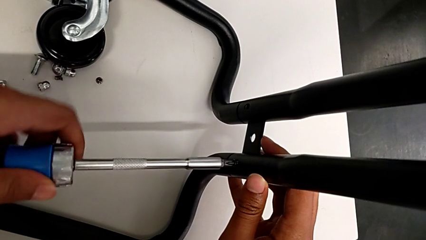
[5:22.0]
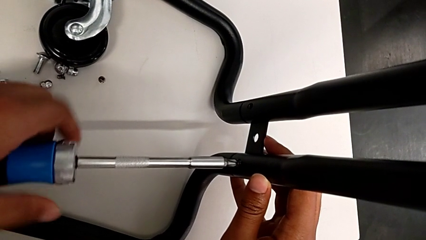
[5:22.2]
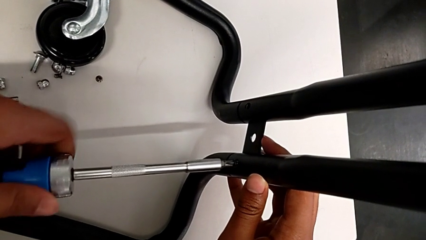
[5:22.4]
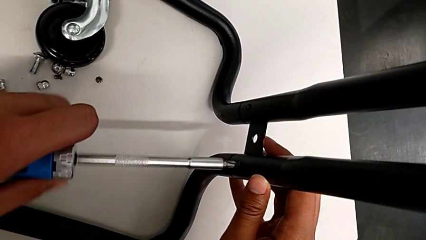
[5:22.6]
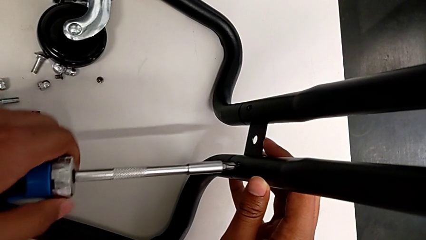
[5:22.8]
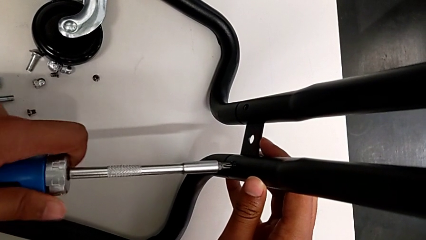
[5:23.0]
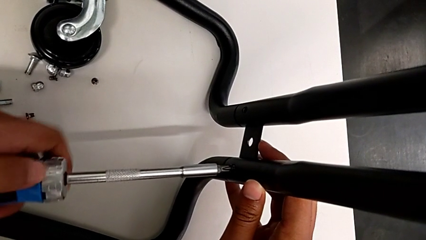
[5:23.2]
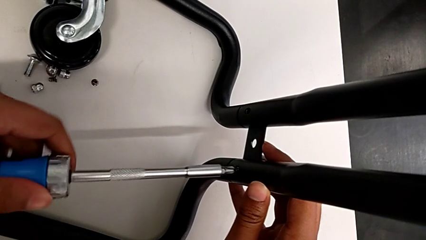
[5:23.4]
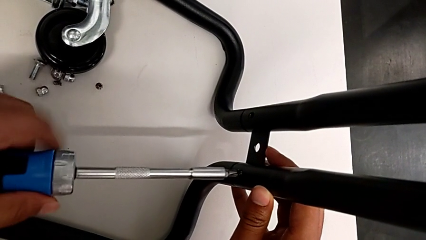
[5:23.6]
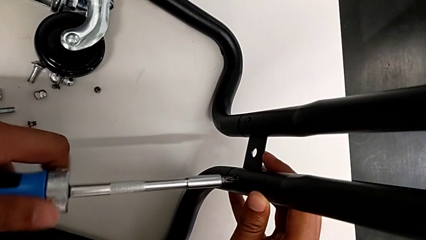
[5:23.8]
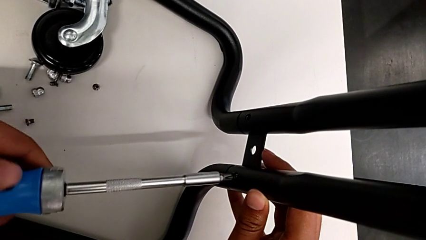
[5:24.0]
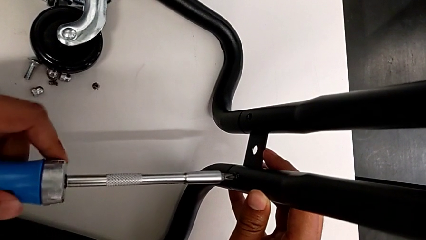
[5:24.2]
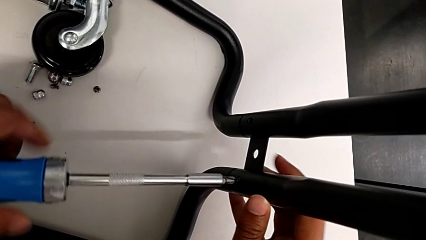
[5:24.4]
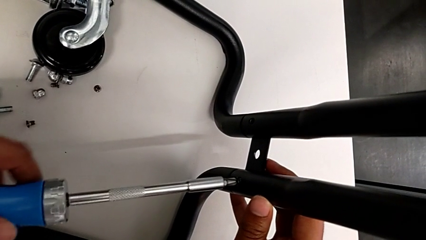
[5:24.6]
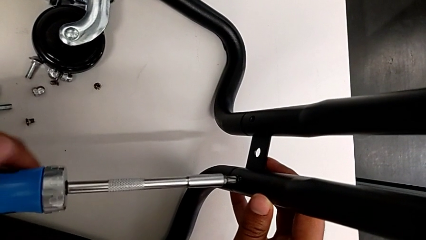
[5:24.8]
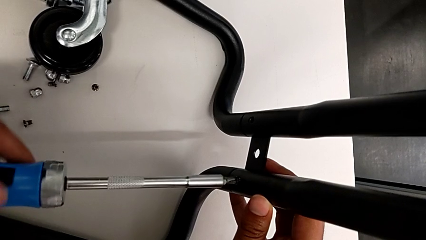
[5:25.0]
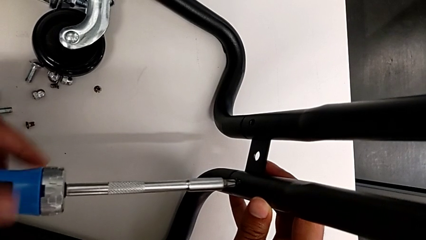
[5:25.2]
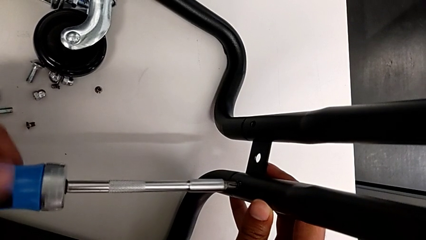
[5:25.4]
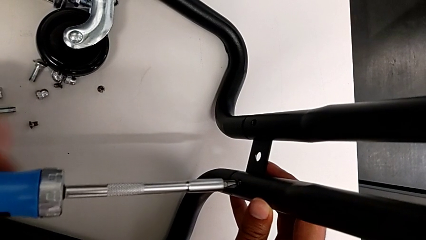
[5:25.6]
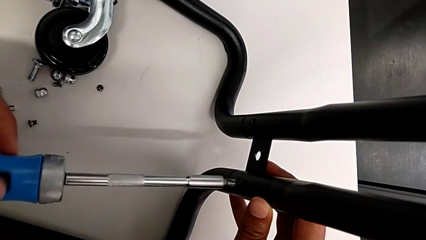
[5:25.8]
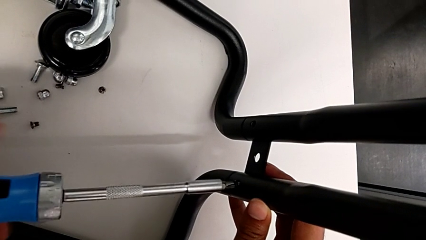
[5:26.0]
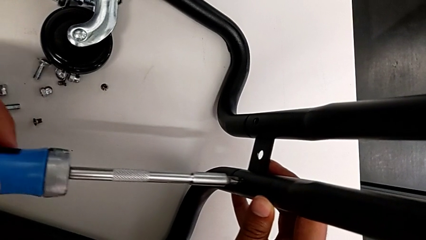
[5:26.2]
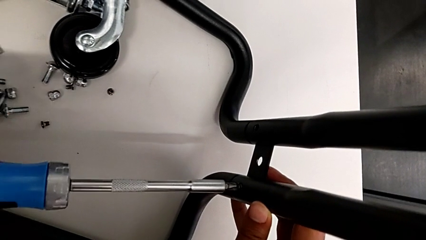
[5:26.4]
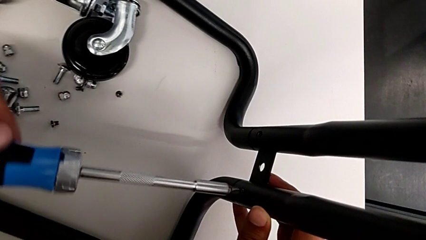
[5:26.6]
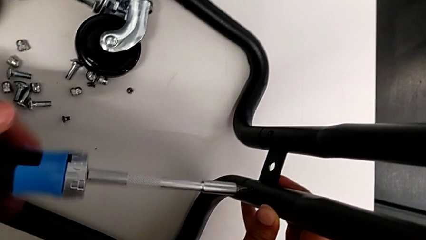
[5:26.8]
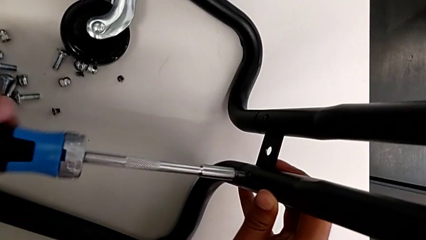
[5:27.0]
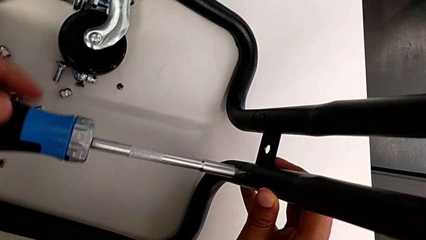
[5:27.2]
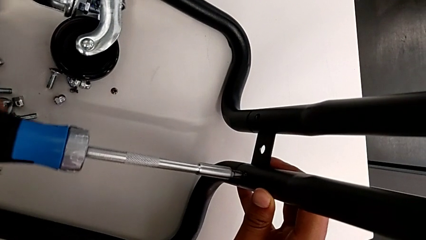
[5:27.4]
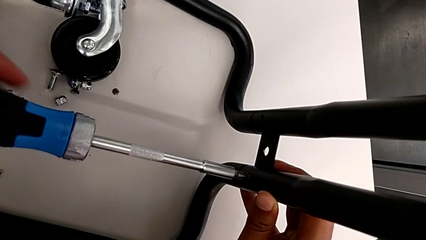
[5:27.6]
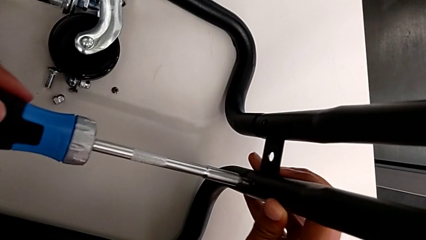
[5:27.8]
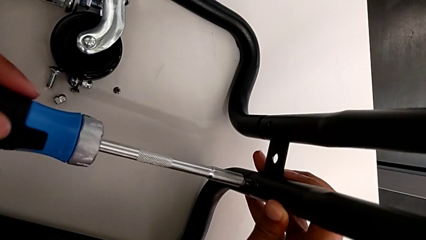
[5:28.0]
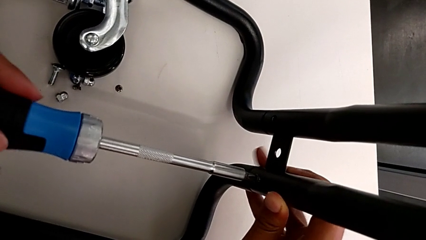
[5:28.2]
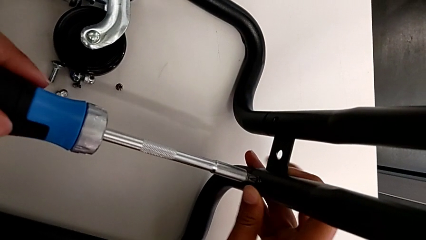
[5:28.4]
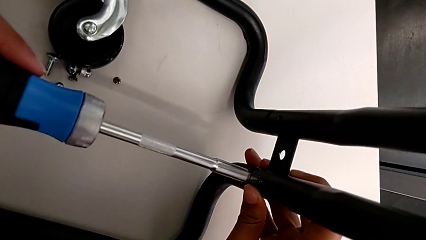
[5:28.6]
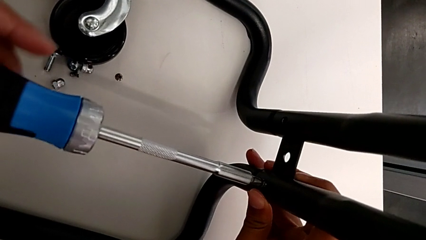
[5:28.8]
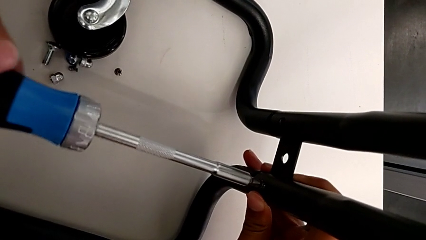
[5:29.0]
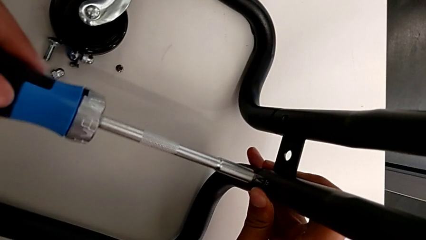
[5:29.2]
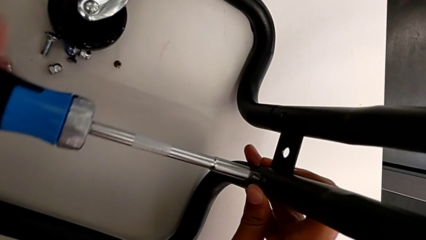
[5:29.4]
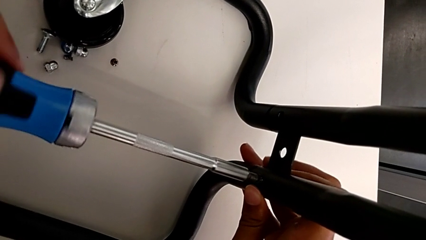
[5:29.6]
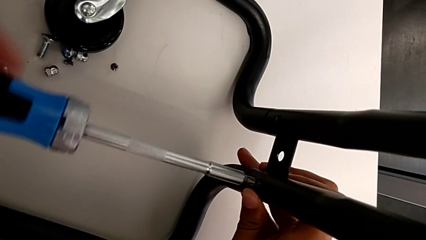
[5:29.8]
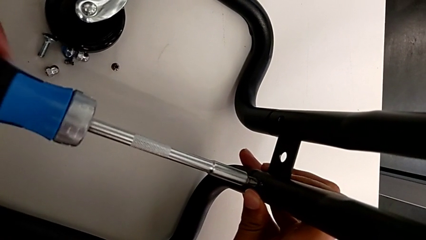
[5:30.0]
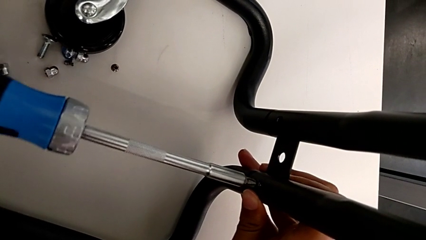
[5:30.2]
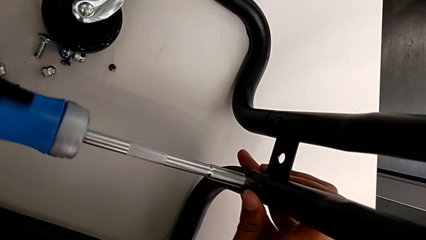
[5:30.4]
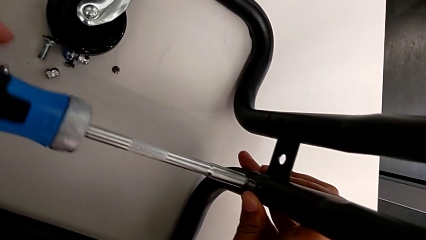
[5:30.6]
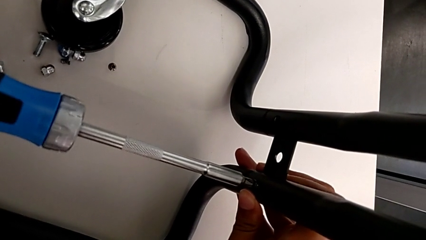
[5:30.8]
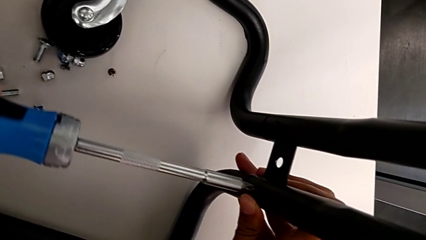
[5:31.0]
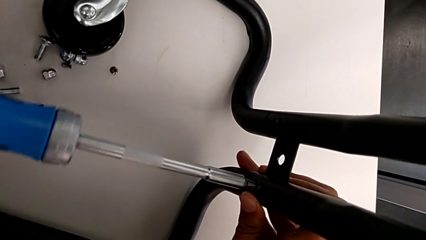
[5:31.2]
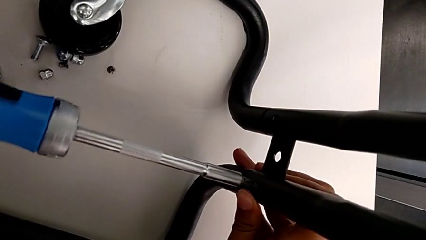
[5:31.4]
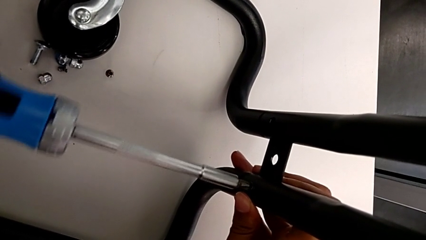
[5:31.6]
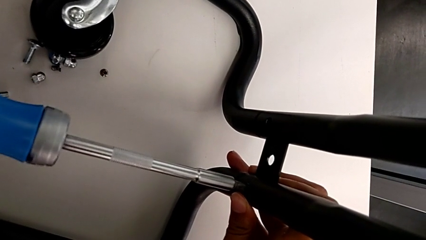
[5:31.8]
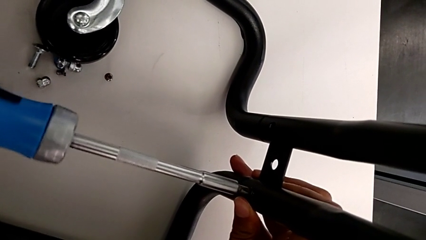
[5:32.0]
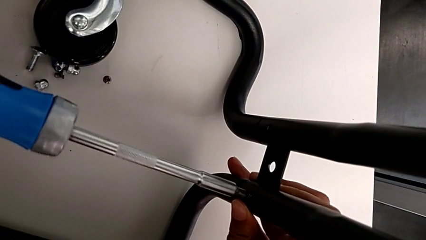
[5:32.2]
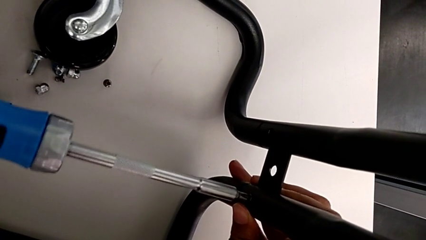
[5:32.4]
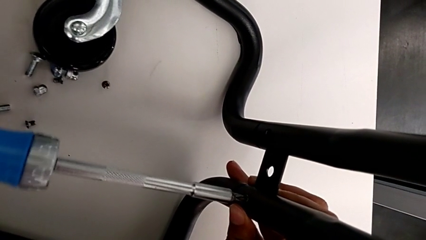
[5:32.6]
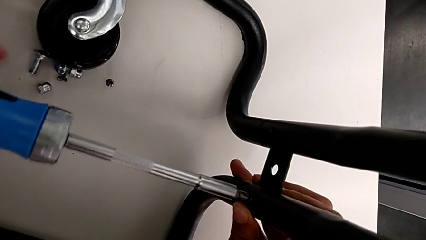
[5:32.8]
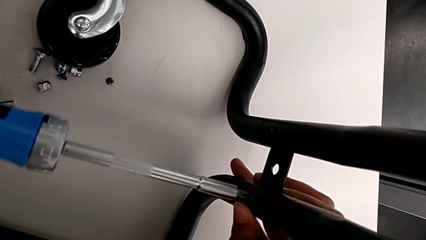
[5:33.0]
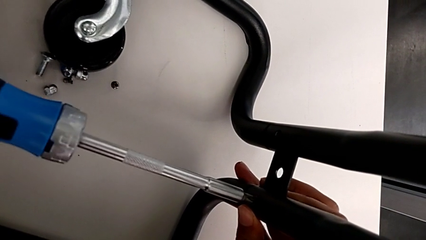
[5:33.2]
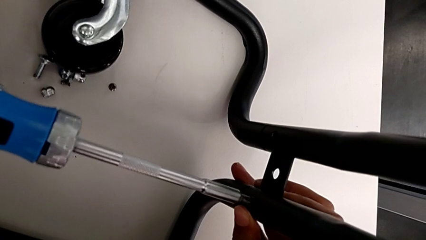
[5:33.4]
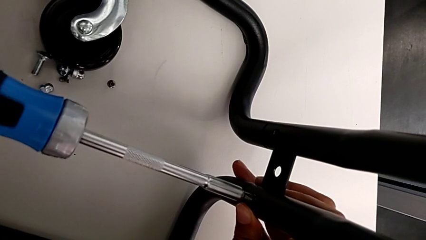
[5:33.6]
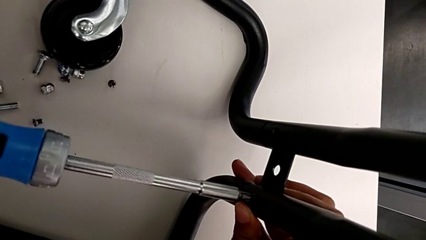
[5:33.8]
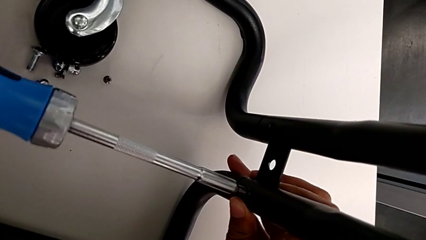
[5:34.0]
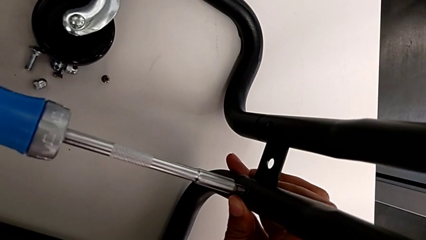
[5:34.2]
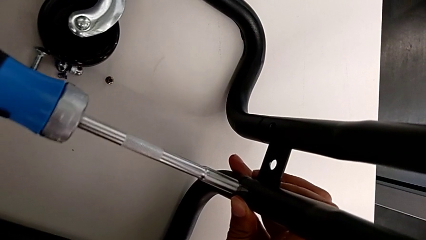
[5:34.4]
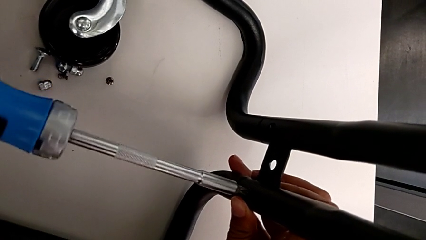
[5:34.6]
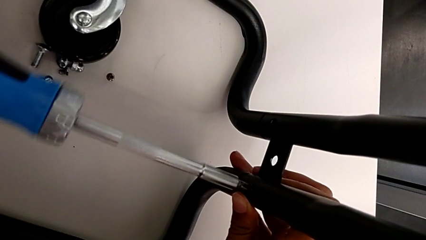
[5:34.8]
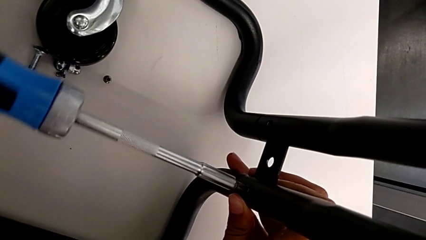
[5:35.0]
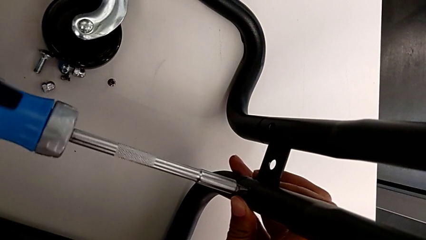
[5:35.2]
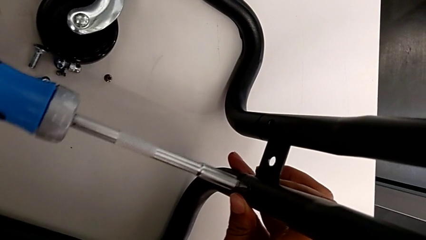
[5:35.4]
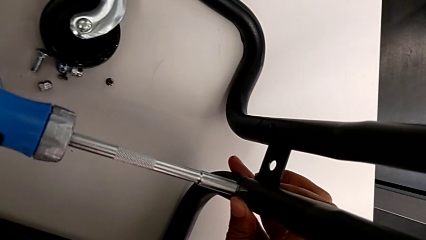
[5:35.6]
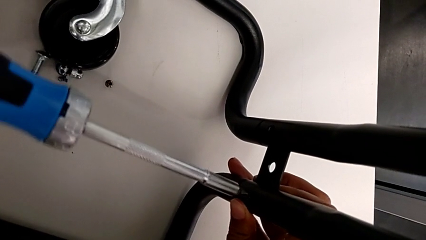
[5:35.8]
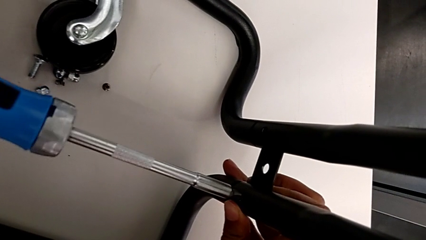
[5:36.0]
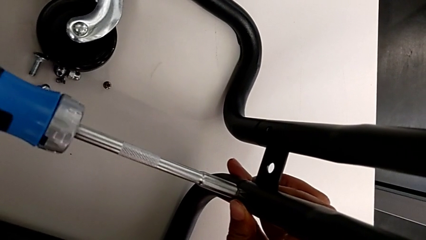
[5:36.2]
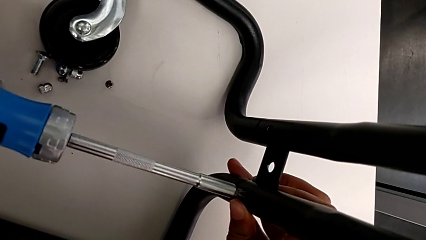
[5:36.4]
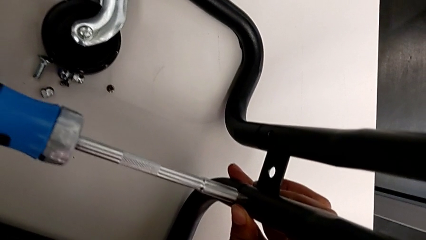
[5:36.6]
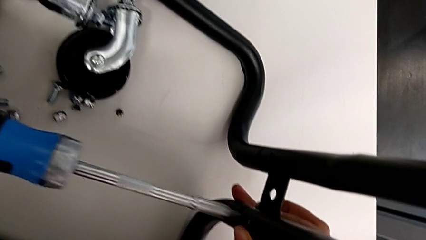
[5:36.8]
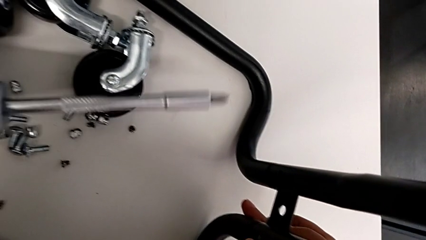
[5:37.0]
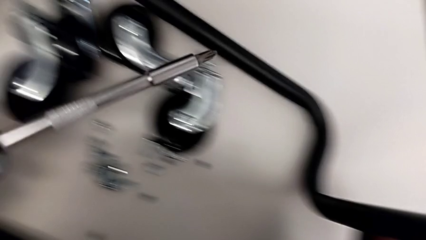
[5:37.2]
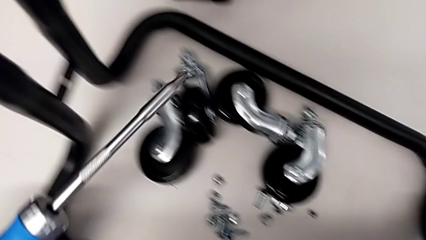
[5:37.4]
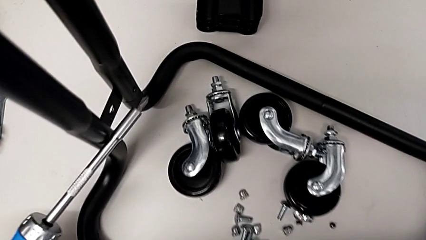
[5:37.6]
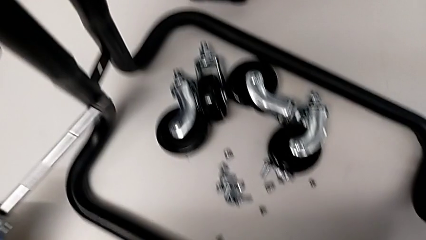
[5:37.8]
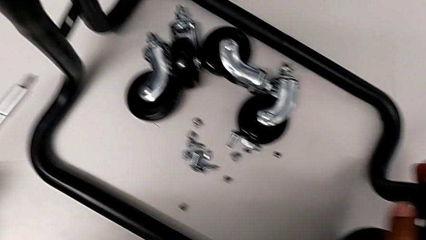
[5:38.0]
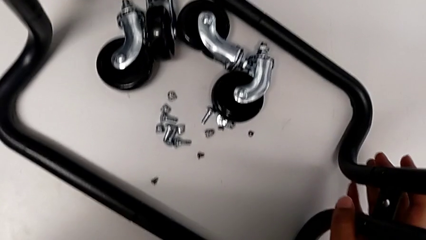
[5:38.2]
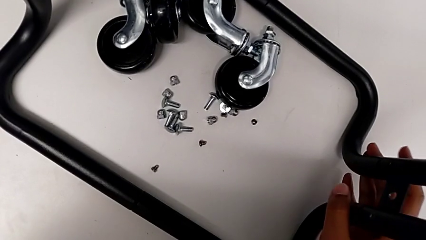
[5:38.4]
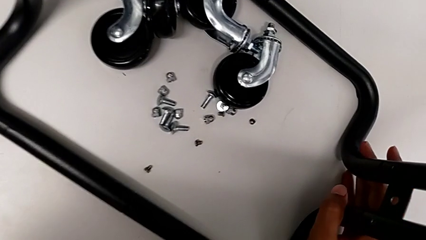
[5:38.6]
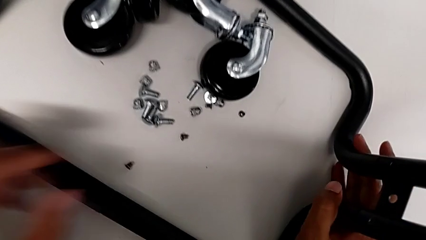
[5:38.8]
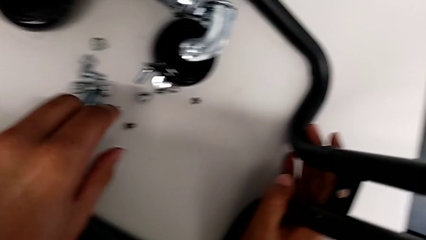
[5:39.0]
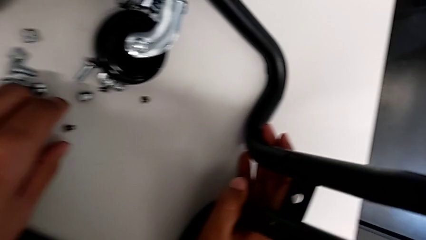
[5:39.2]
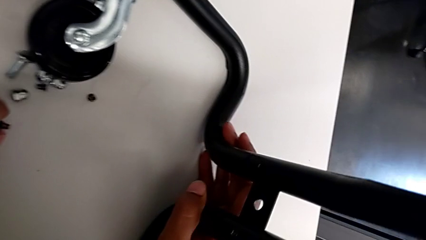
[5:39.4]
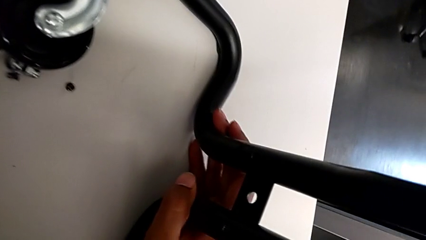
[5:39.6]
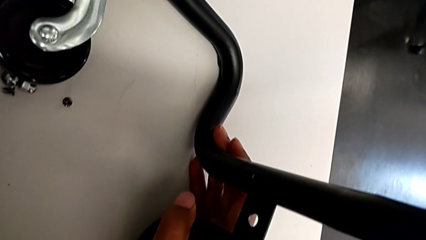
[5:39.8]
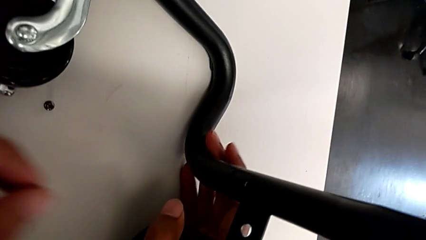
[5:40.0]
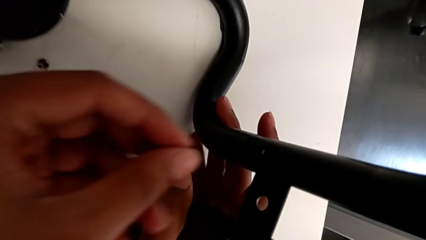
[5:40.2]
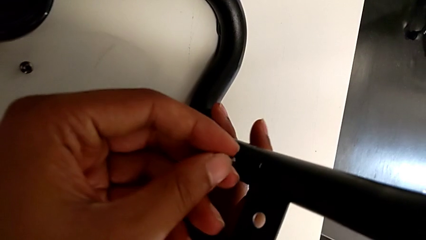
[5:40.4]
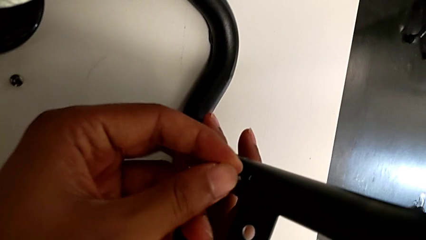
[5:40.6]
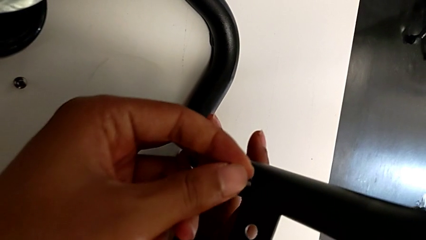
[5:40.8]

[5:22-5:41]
The camera wearer is screwing the right side bar to the base frame. They keep screwing the fifth screwdriver.
